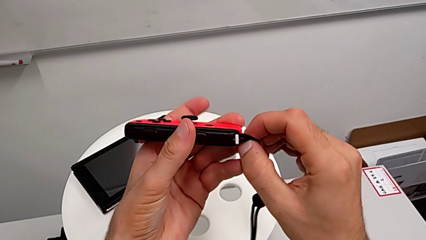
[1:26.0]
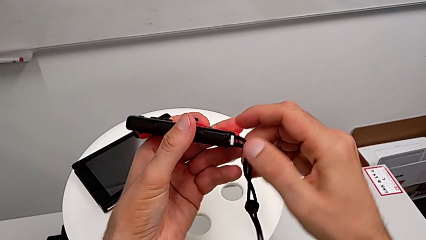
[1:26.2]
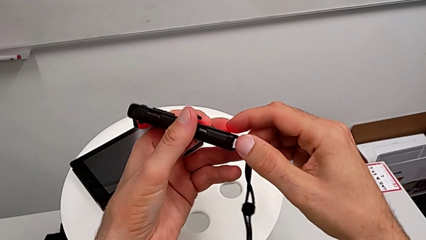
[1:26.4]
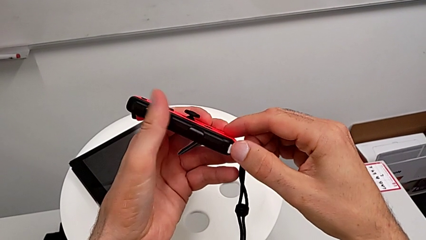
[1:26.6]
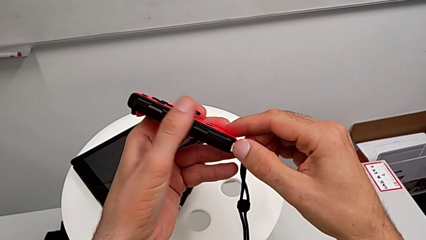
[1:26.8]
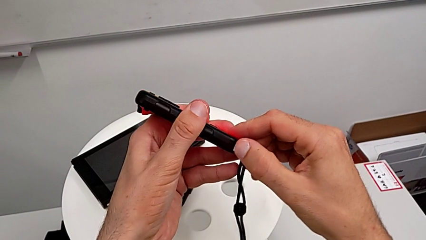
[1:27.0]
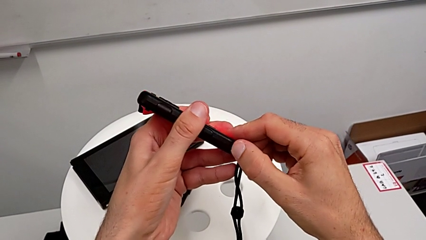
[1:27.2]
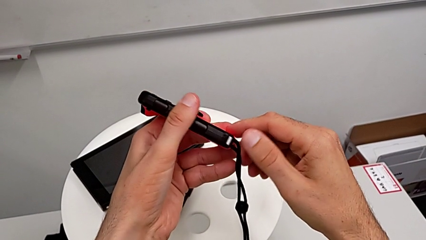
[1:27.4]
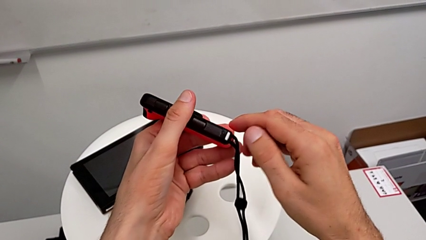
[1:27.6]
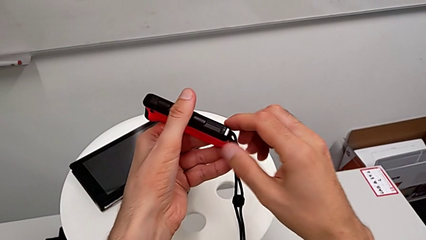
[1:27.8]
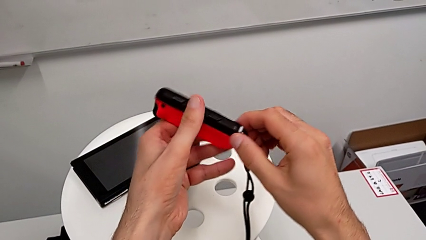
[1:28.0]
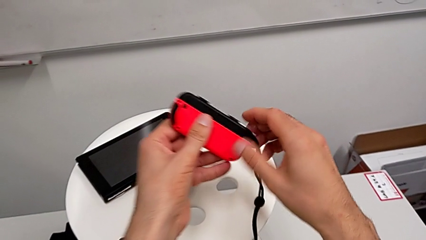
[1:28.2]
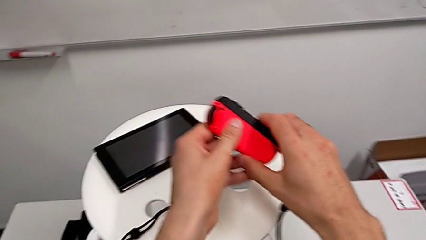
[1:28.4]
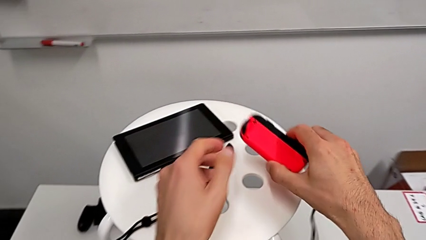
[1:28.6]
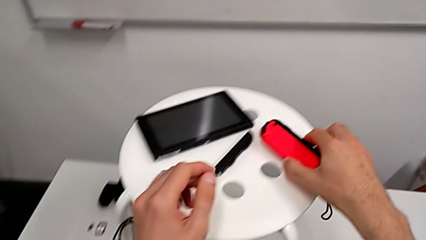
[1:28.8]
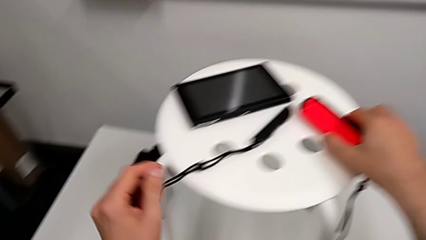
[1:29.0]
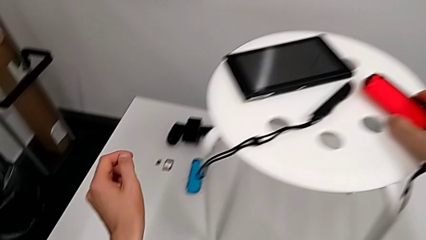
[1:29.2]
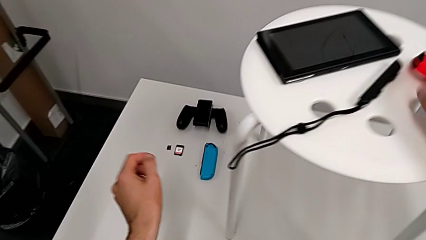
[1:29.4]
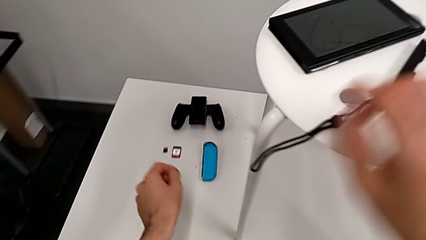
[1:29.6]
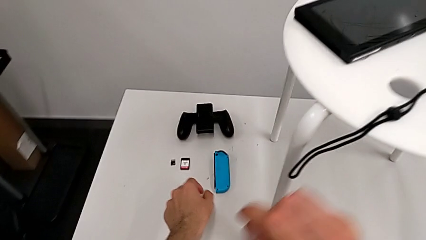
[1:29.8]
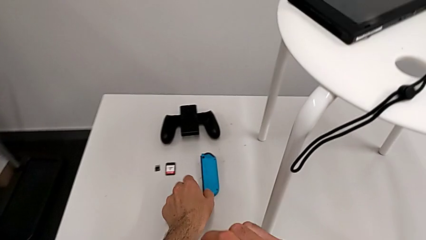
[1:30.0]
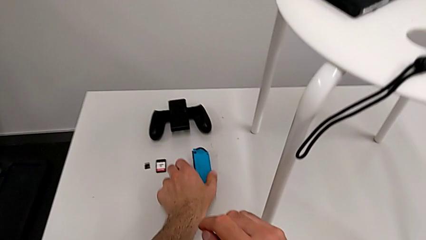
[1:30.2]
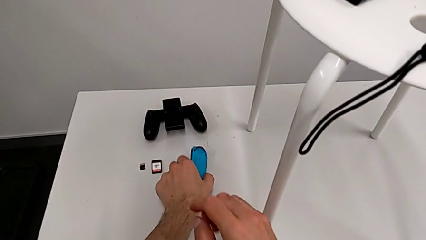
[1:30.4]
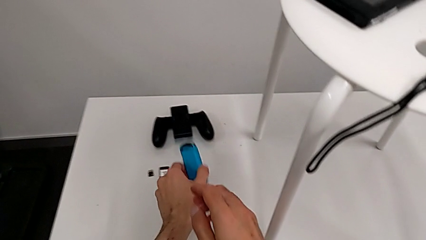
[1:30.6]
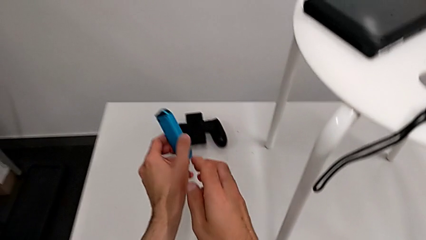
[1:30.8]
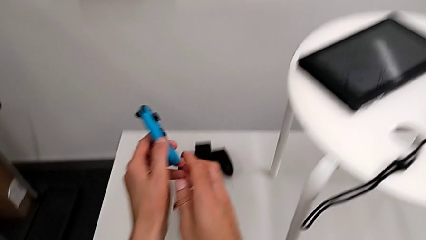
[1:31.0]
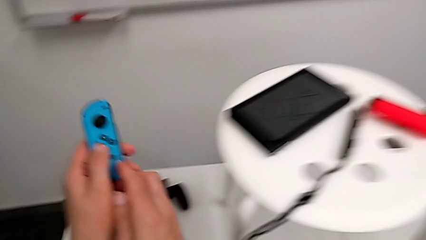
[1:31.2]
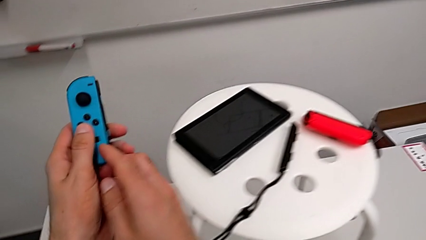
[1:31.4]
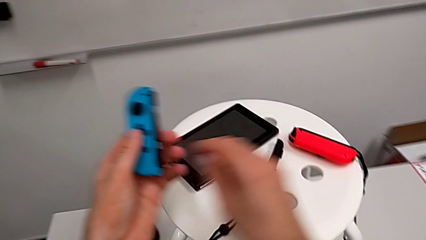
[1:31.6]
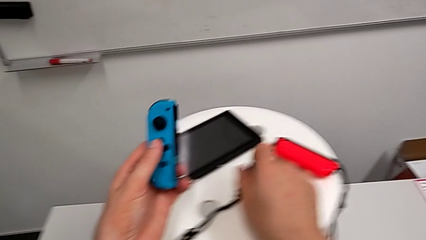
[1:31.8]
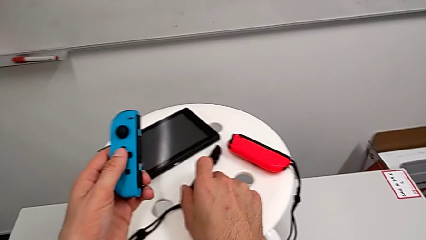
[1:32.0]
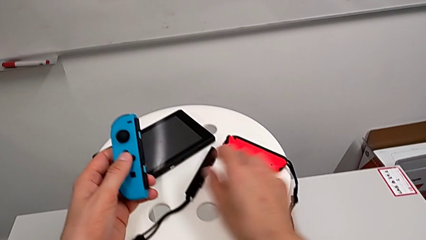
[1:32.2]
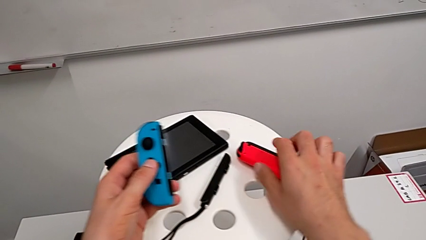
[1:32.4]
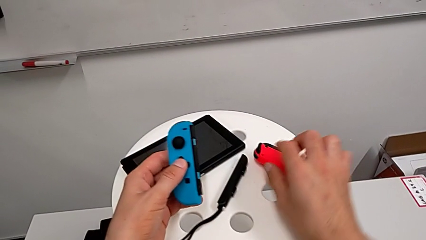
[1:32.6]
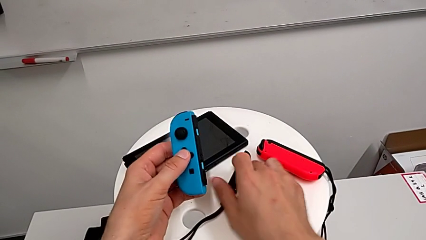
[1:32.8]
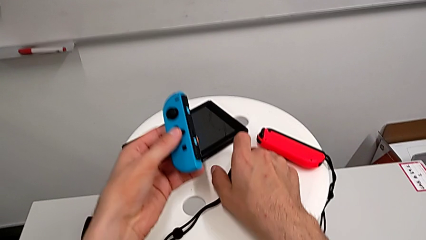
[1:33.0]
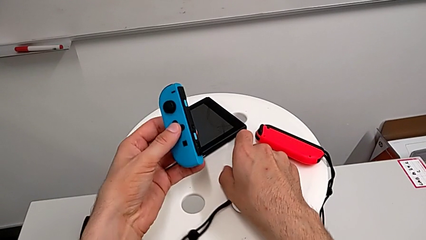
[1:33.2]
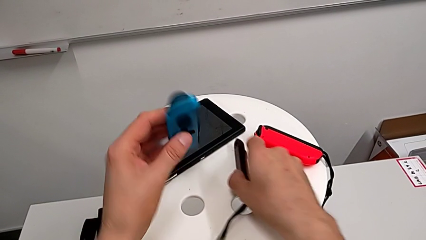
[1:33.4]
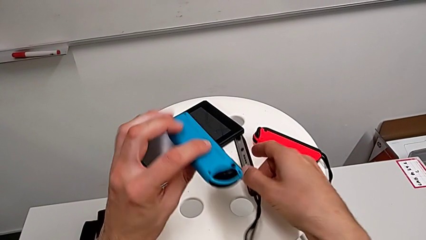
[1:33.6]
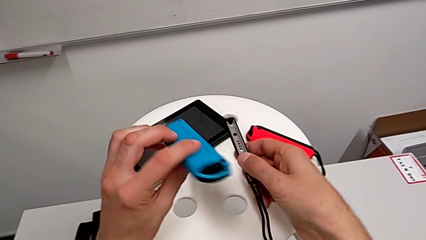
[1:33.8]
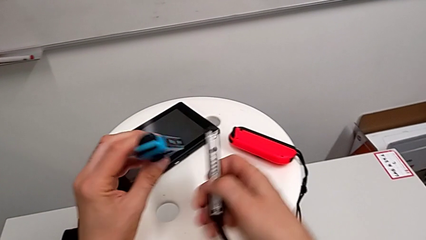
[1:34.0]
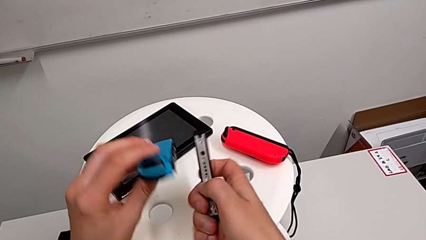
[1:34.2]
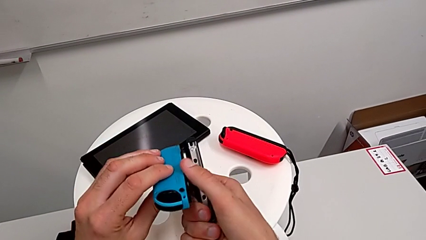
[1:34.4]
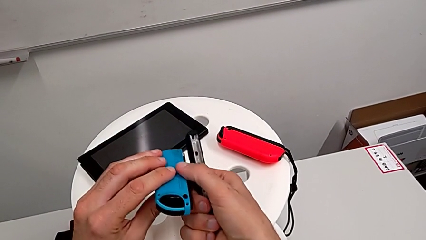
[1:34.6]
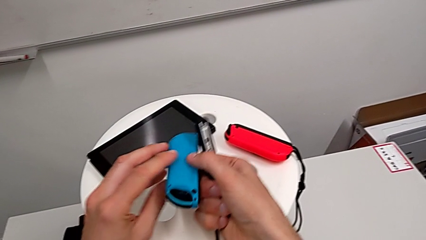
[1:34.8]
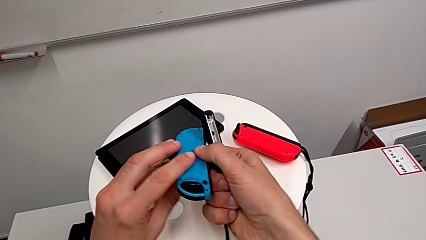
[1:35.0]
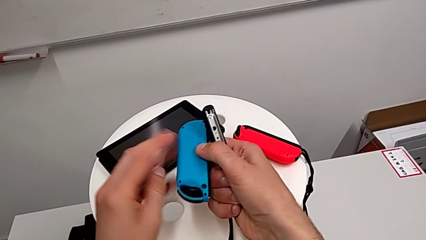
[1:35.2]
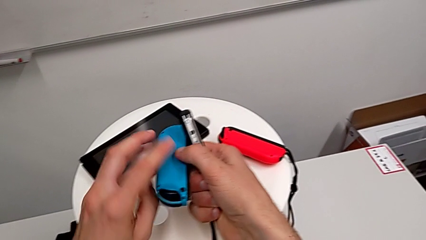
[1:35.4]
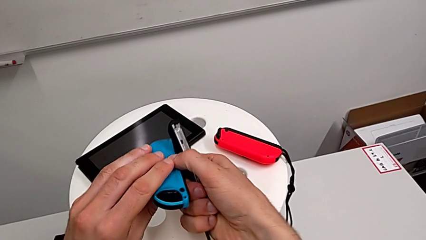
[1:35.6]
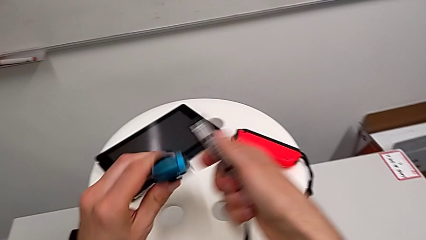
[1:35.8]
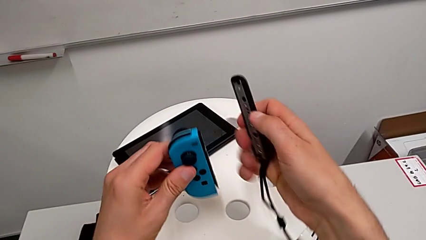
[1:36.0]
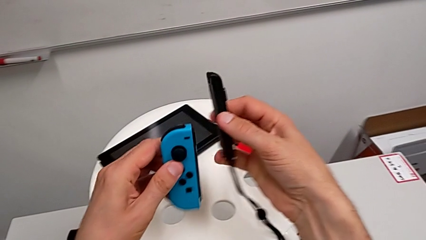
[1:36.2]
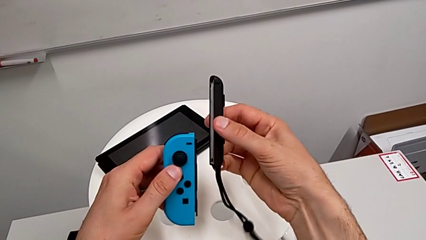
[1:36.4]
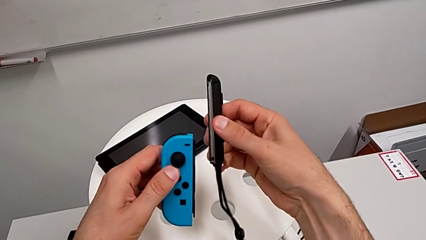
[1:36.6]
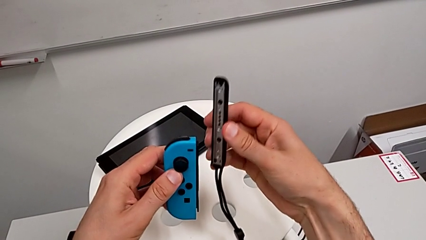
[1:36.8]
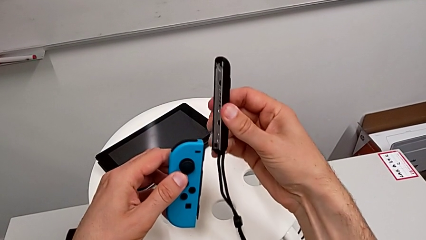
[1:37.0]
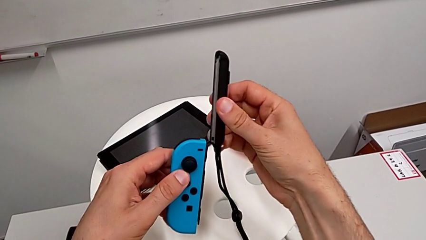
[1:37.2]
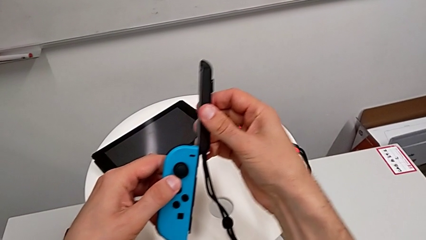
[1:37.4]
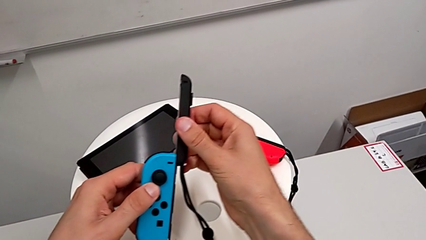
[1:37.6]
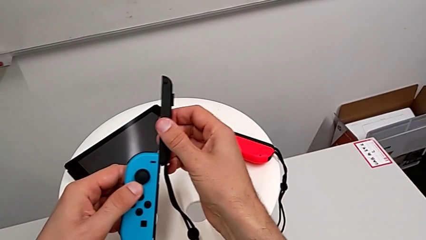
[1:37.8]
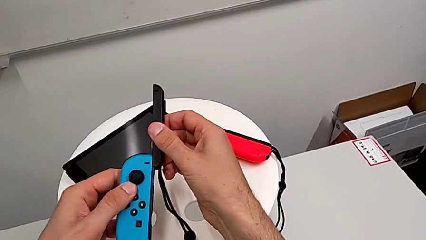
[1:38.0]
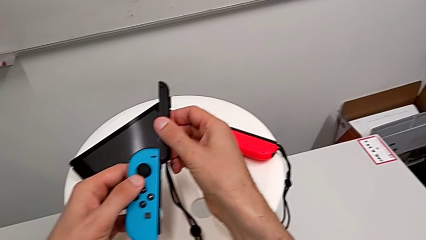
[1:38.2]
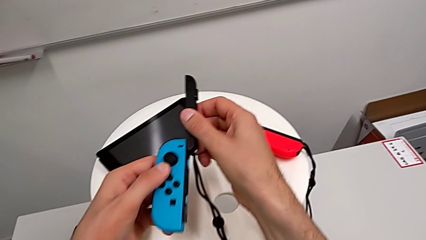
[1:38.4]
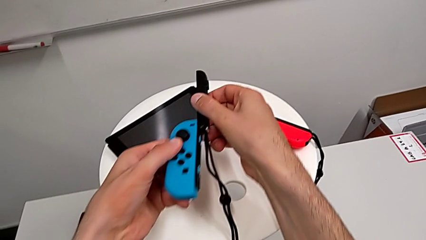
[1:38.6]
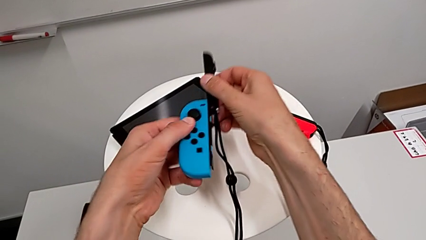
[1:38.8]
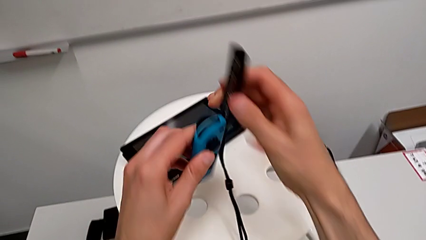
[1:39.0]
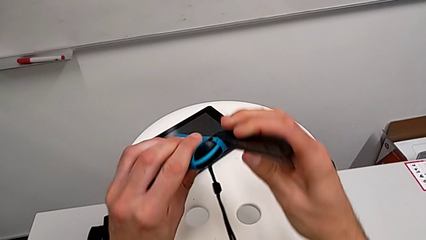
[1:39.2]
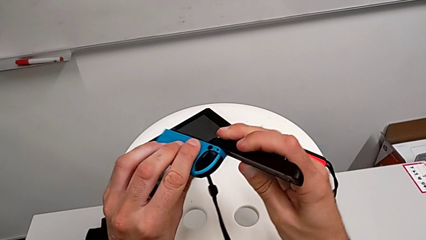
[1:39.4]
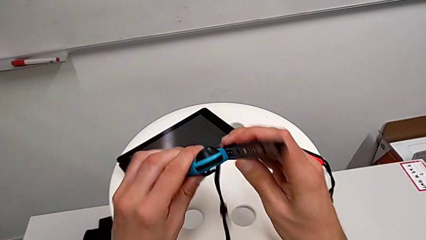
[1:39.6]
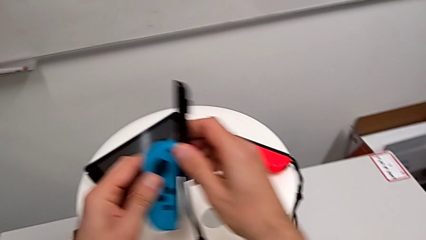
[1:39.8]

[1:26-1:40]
The camera wearer is attaching the wireless controller module. They push the button, place the Joy-Con controller and assemble the blue Joy-Con controller.

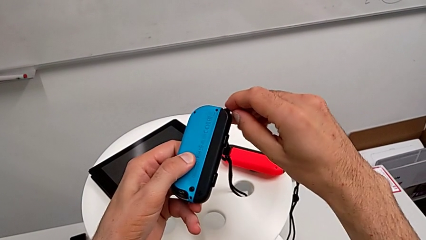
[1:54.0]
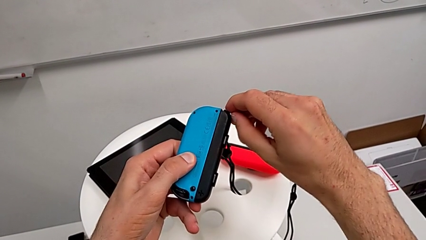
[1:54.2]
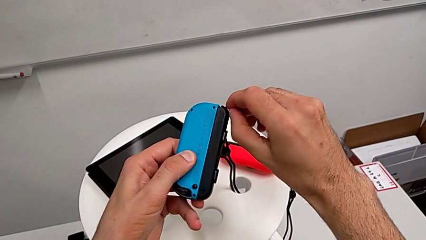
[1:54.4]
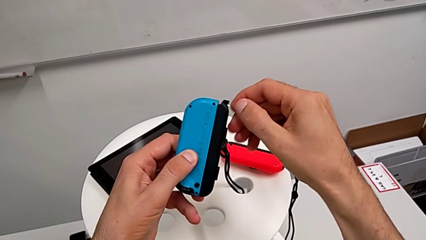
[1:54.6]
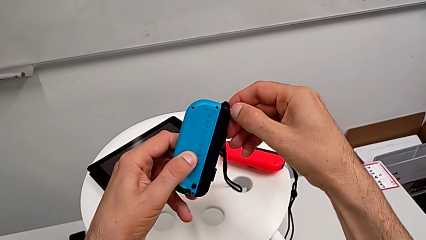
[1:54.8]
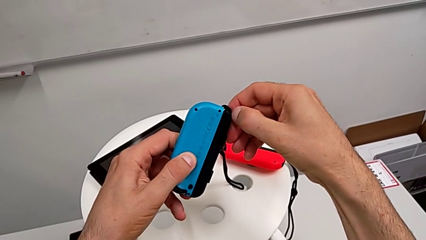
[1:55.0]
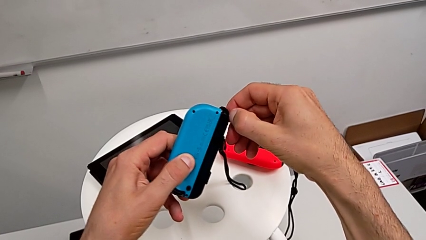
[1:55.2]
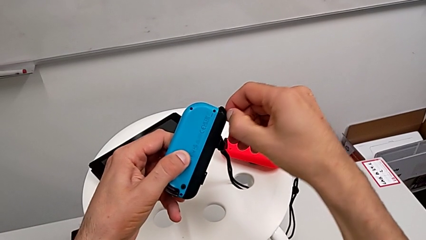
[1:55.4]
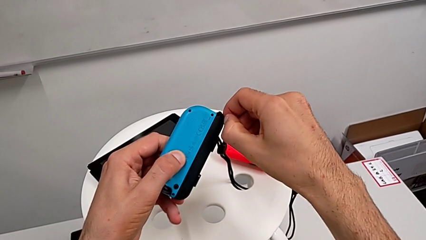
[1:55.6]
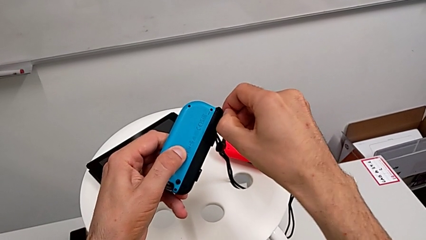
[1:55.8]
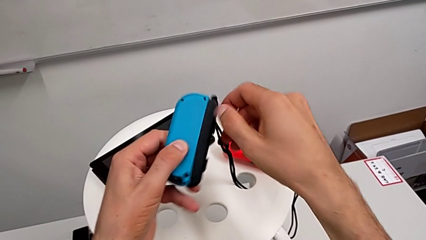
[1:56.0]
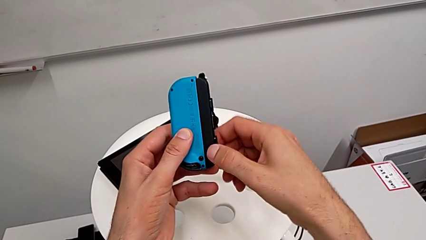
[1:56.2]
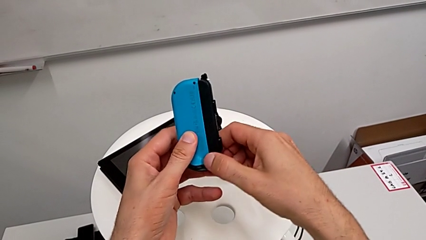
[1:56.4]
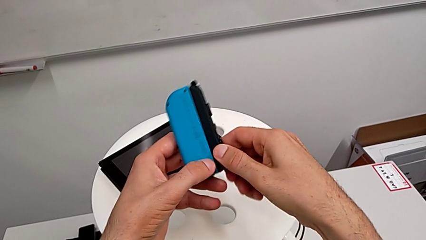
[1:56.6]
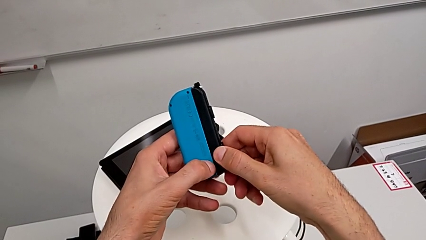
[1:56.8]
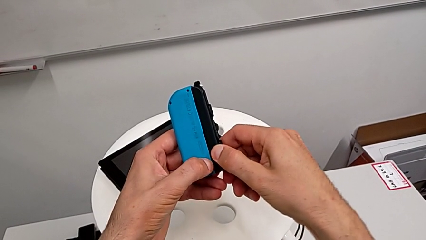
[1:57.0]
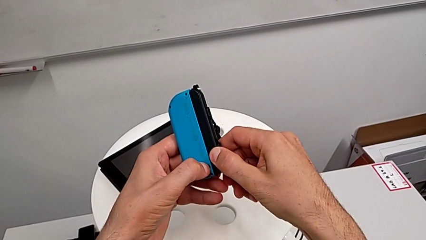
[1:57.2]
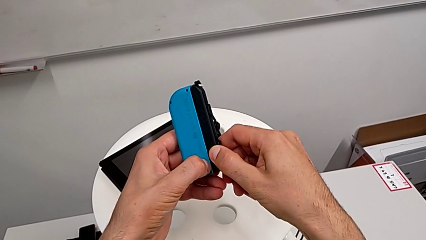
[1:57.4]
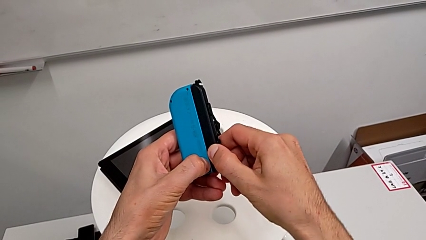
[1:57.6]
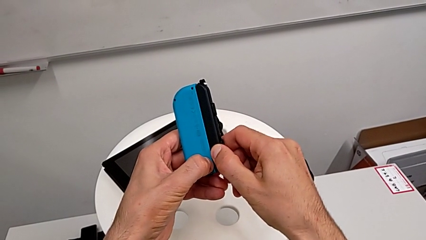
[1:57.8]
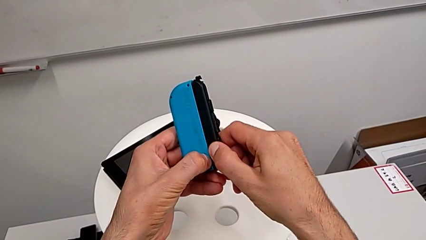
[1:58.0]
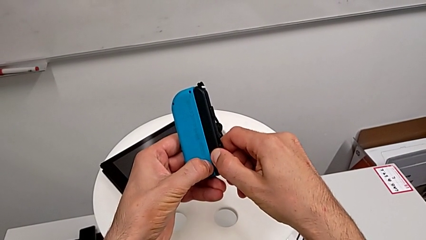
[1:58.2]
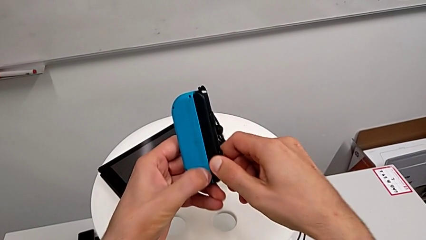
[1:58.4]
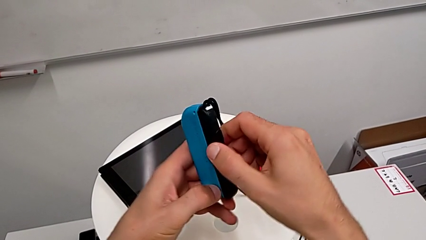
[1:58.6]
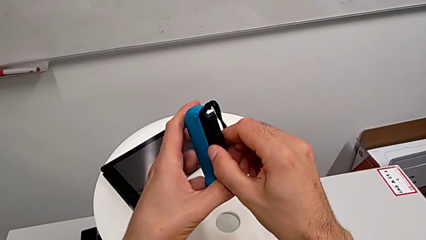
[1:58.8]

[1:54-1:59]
The camera wearer is exchanging the Joy-con controllers from the Joy-con controller to the comfort grip. They begin to push the button.
